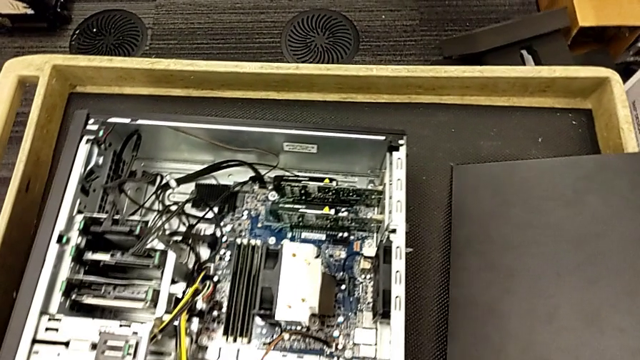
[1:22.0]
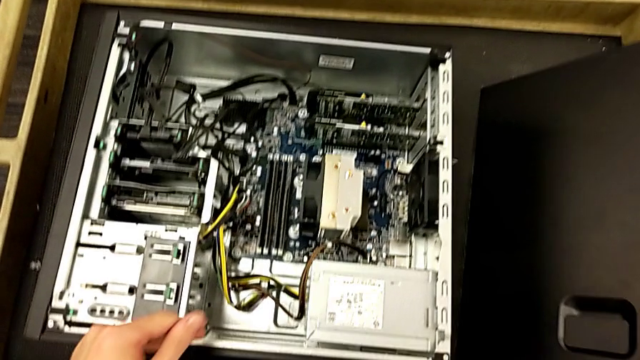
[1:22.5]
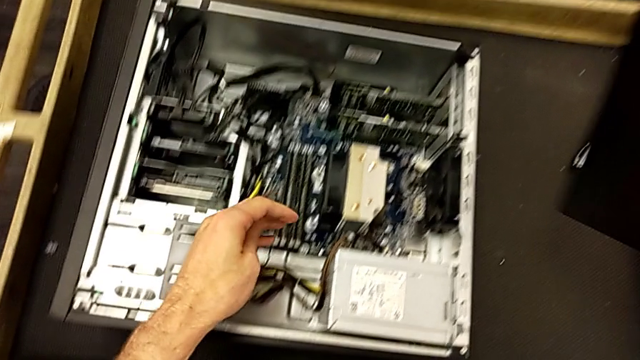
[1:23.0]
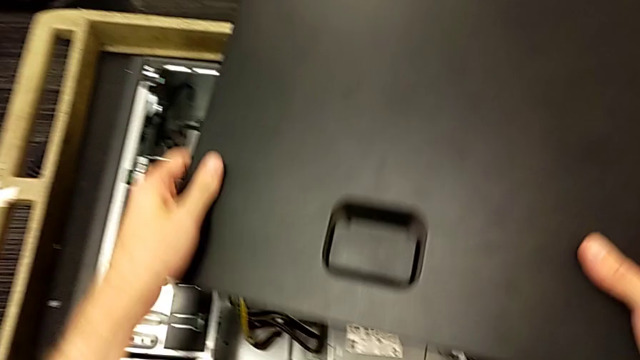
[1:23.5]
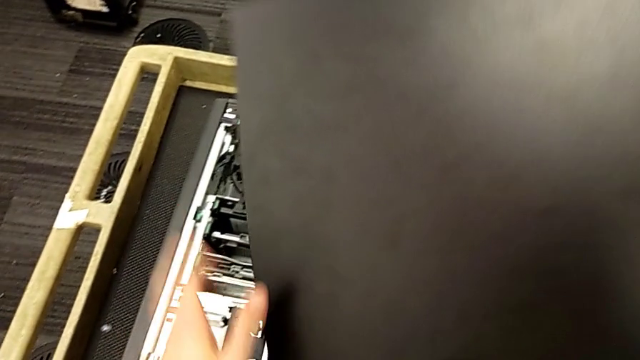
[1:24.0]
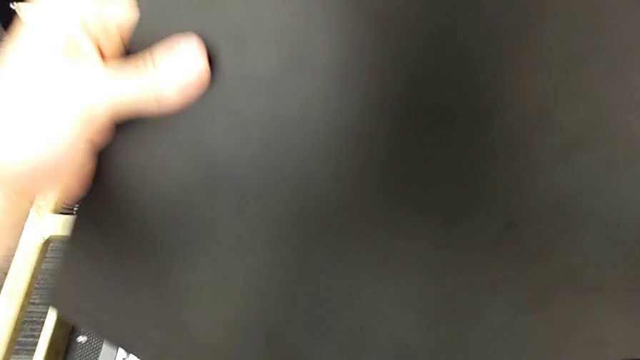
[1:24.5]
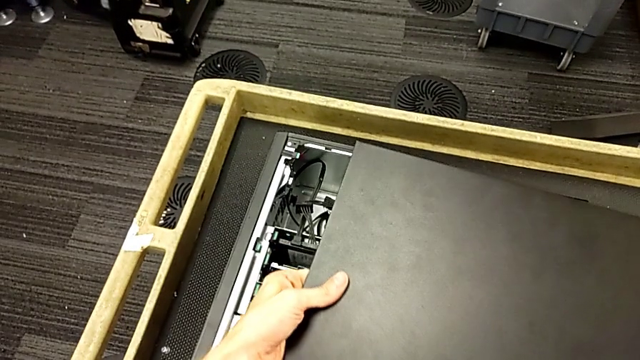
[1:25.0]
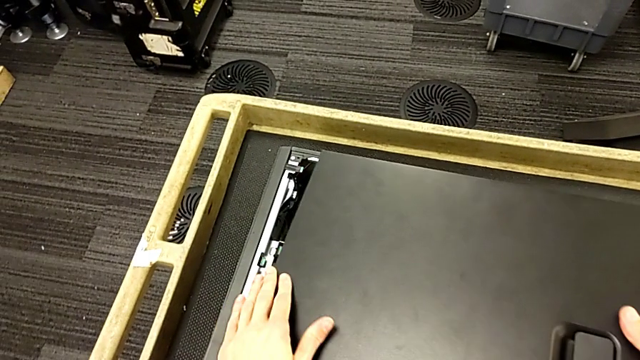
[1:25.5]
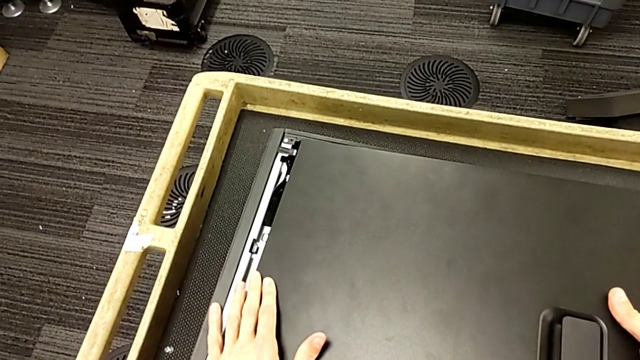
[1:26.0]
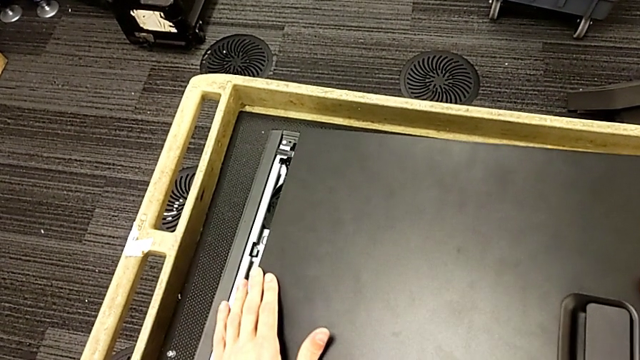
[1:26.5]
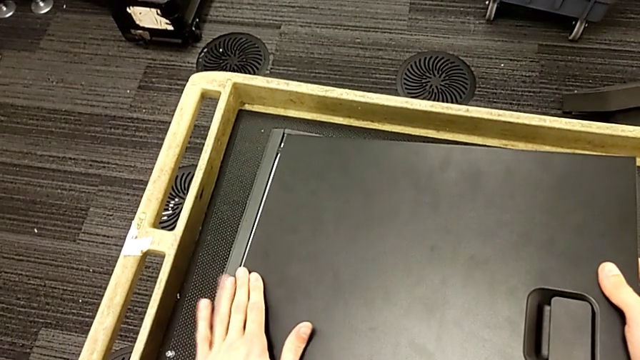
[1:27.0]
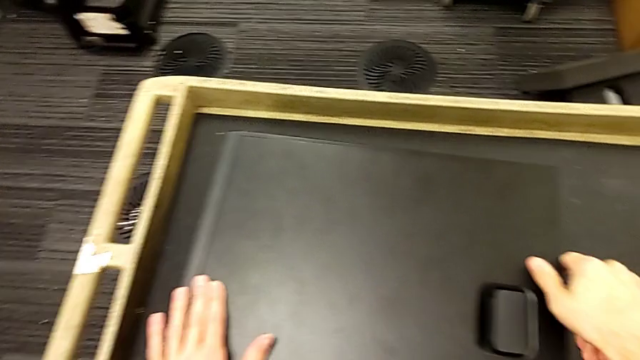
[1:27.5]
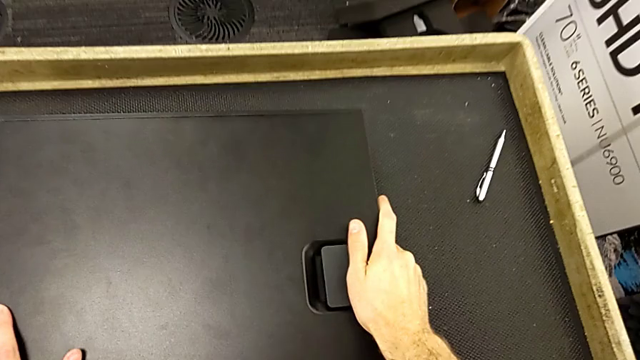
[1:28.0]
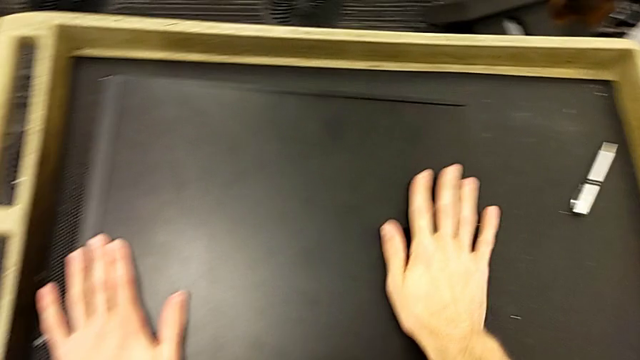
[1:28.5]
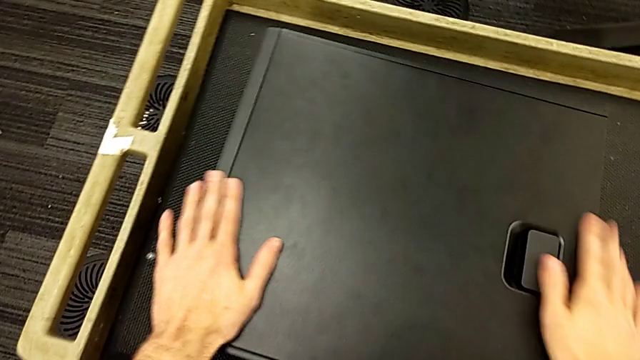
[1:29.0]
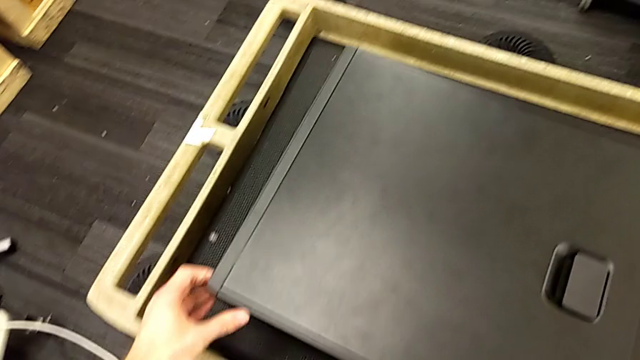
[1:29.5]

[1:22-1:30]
The camera wearer closes the cover of the computer tower. They grab the cover, lift it, rotate it, insert it and close it.

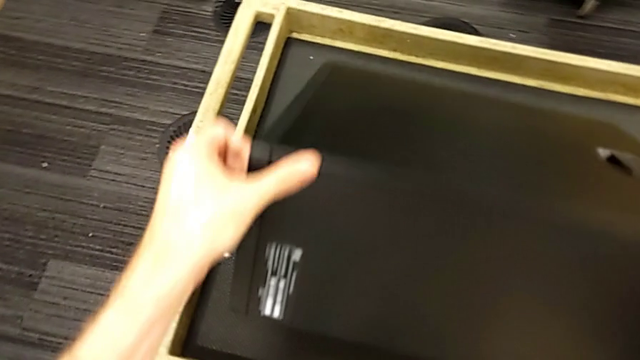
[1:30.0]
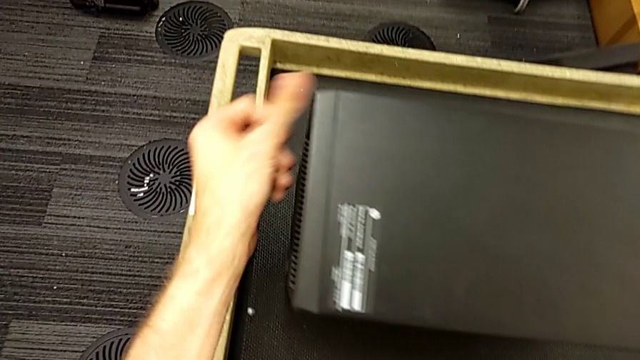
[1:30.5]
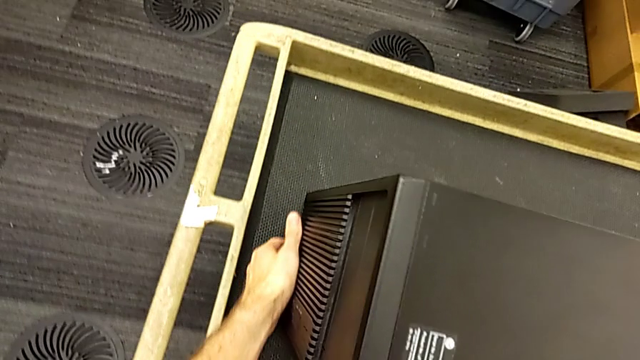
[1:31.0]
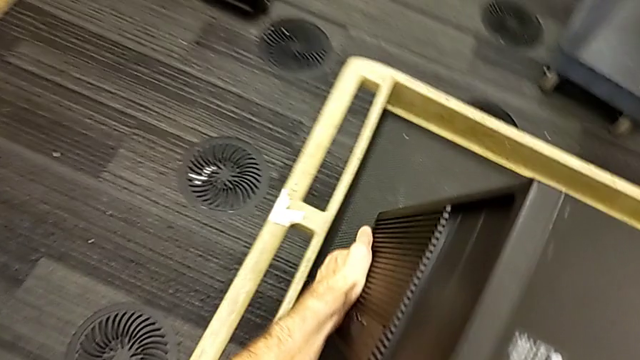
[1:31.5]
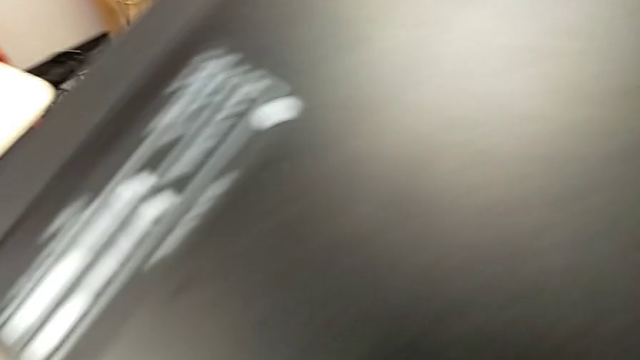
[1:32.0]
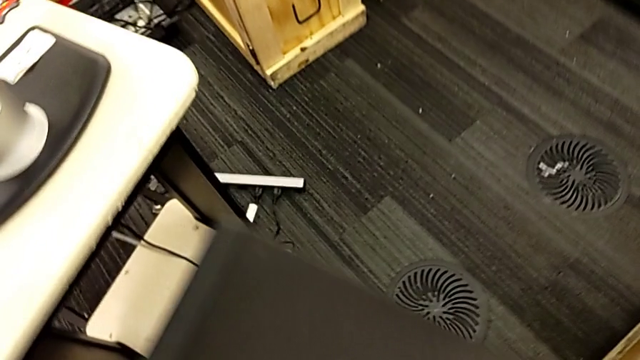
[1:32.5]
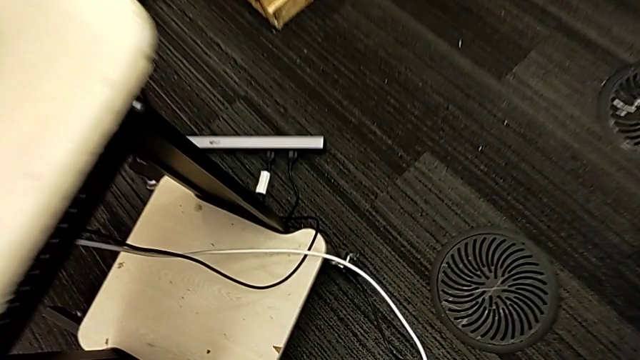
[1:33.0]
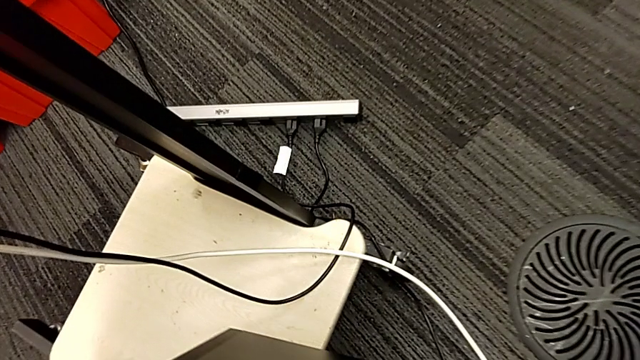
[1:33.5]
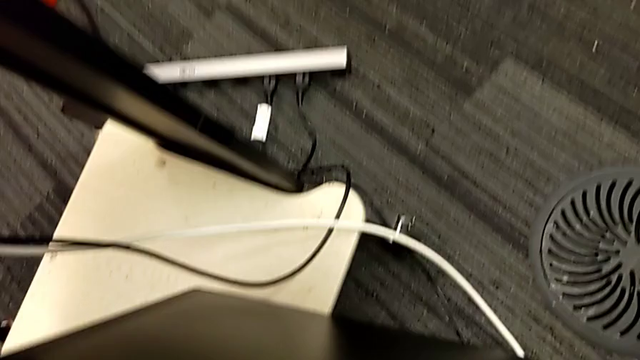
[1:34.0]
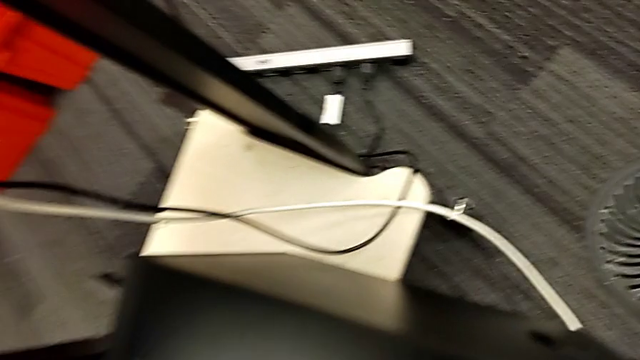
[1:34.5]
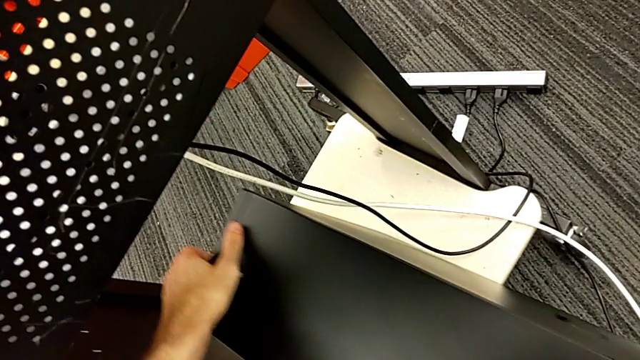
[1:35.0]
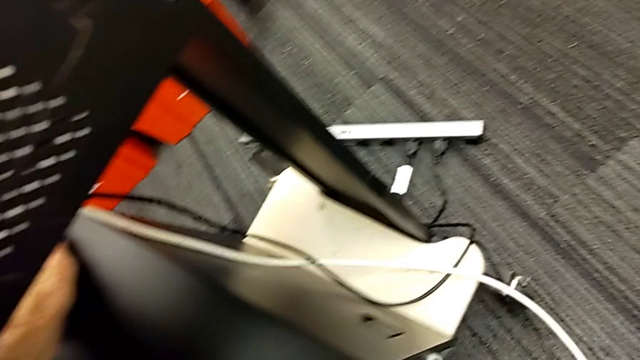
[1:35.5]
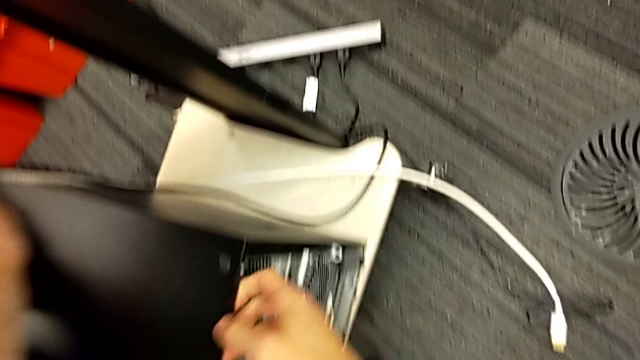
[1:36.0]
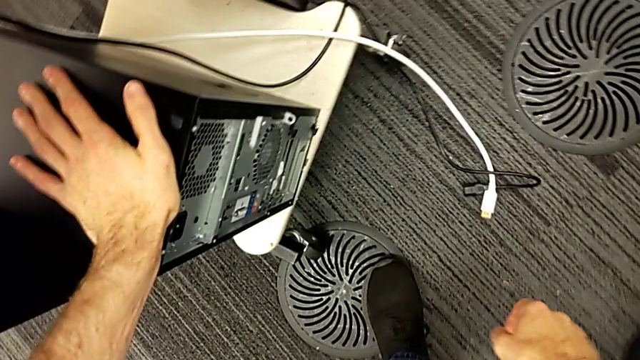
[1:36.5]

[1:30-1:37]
The camera wearer puts the computer tower back into the furniture. They grab the computer tower, rotate it, lift it, place it and slide it.

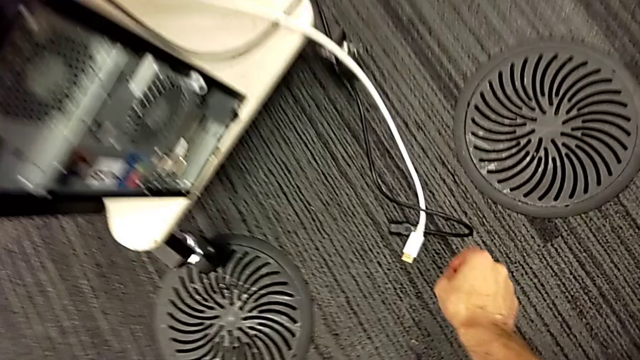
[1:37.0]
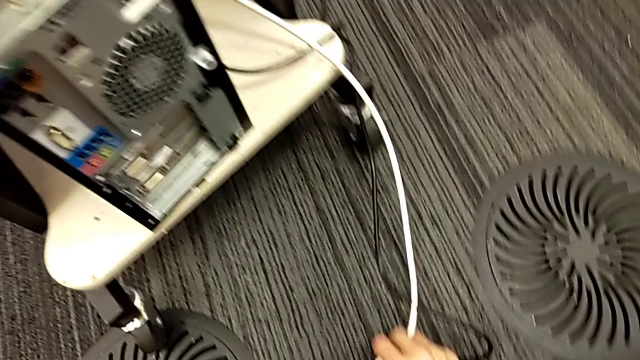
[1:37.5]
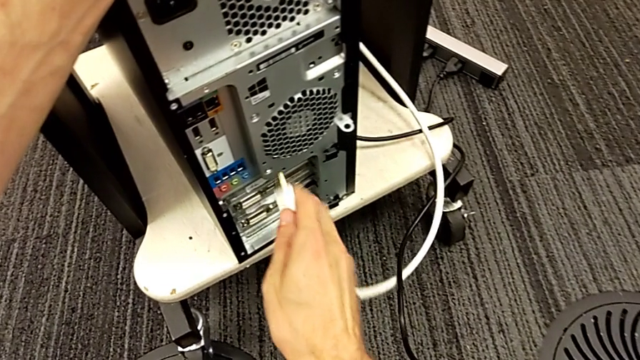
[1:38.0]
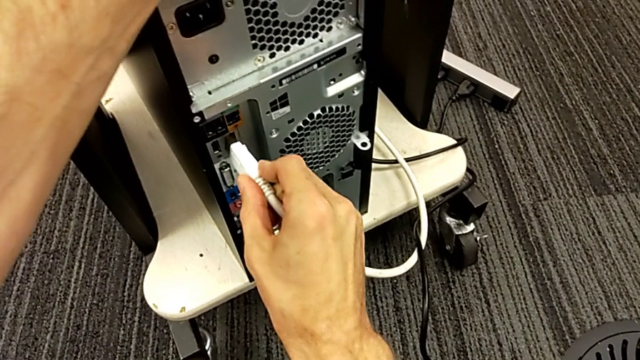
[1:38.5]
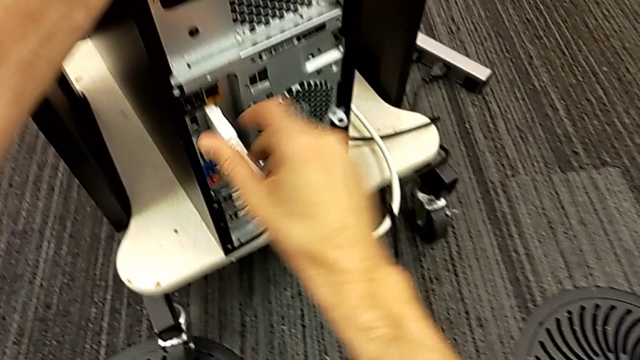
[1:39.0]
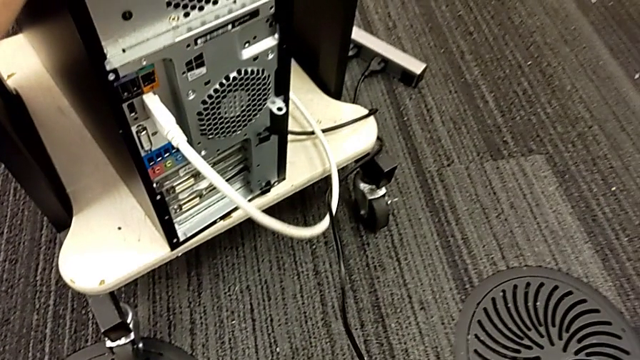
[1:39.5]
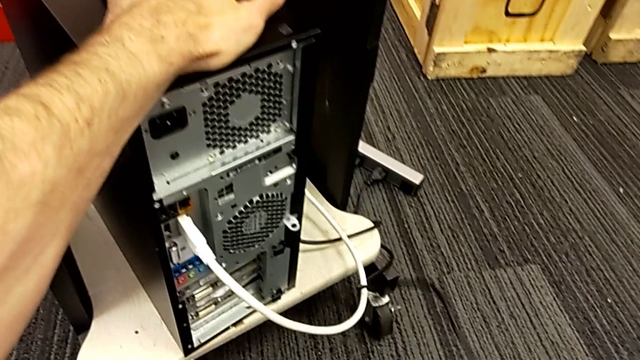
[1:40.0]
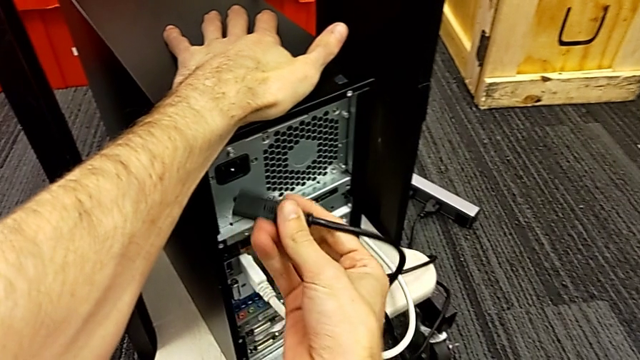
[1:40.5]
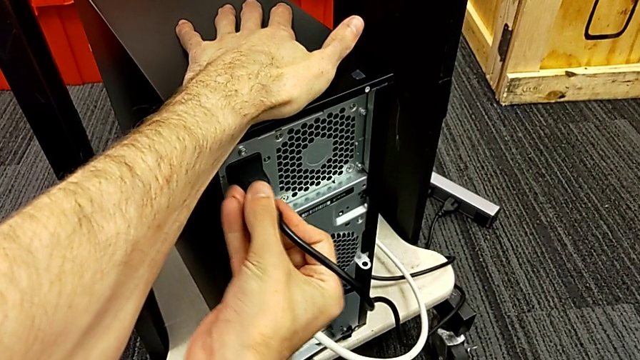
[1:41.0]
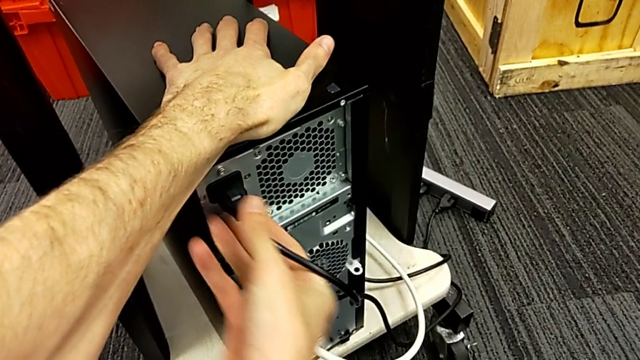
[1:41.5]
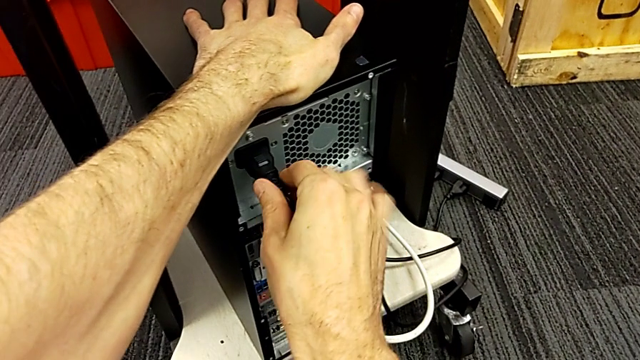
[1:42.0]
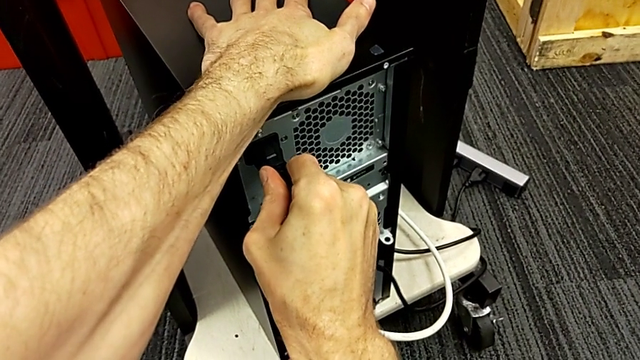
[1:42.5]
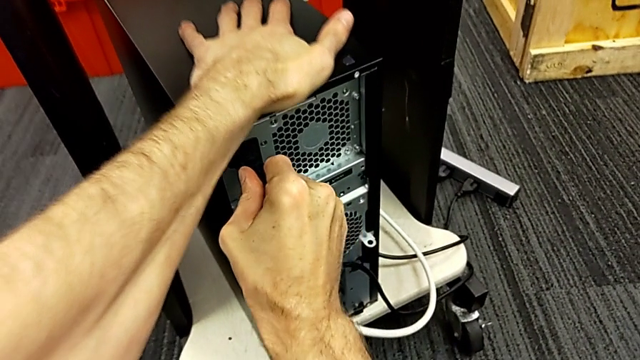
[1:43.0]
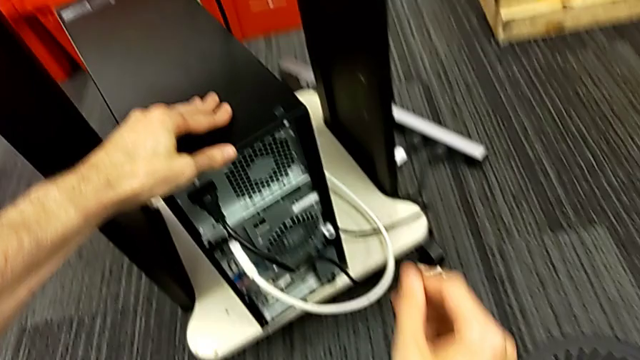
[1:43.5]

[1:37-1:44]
The camera wearer plugs the power supply and HDMI cable back into the computer tower. They grab the HDMI cable, assemble it, grab the cable power supply and assemble it.
